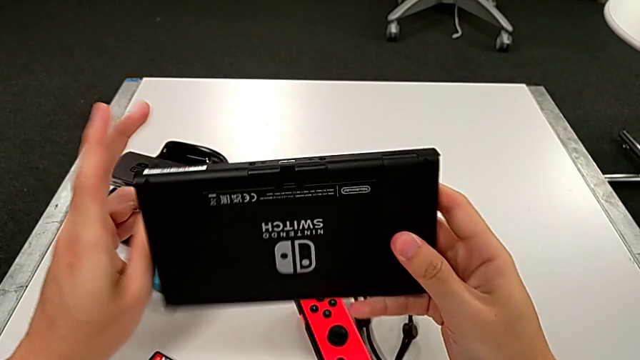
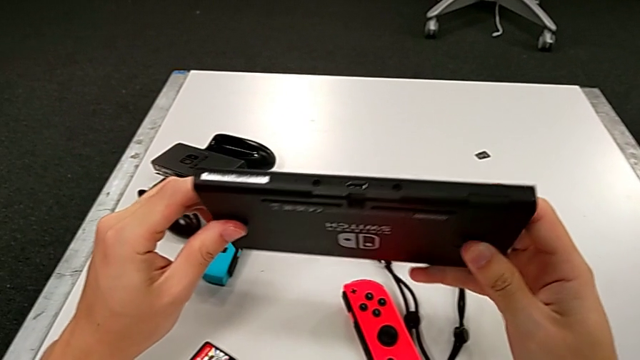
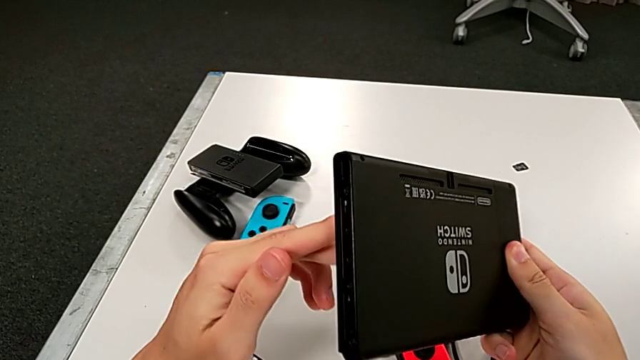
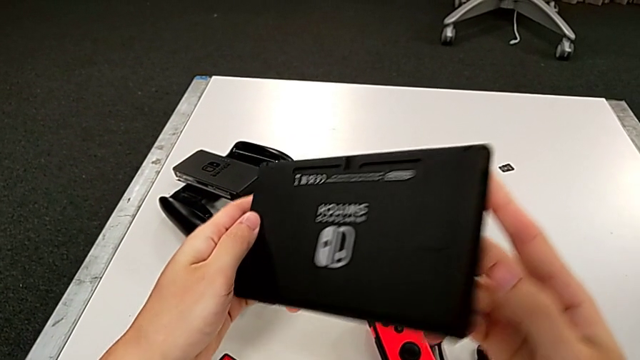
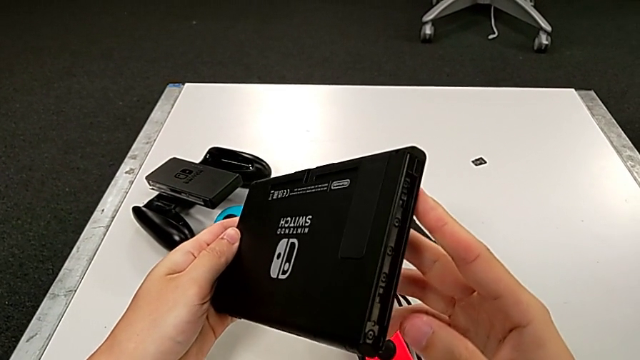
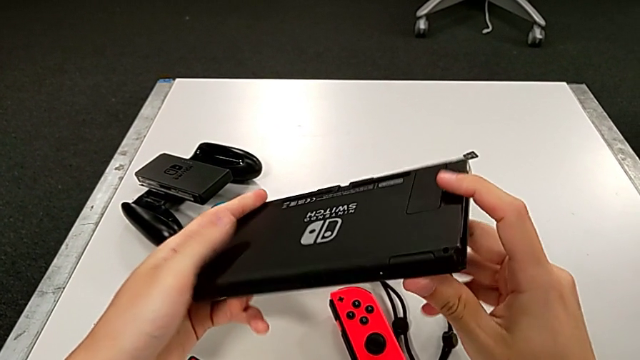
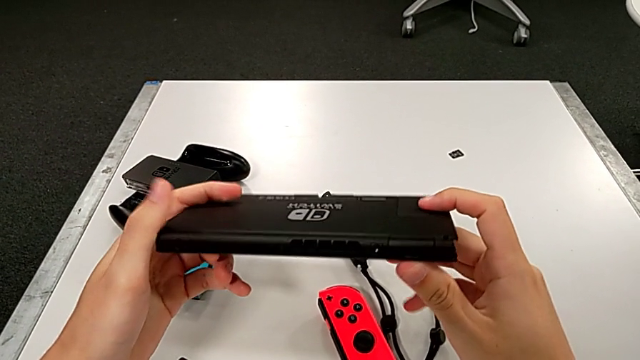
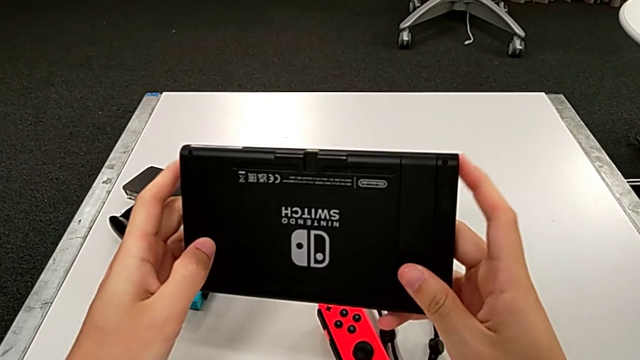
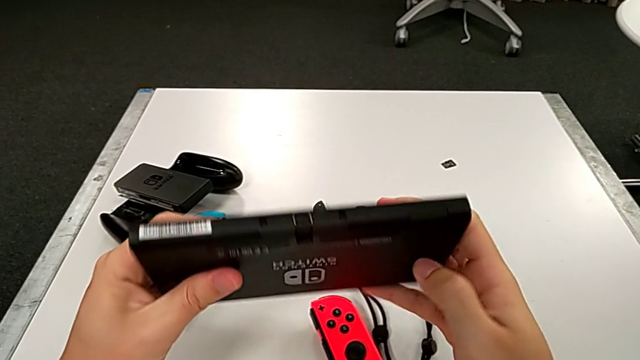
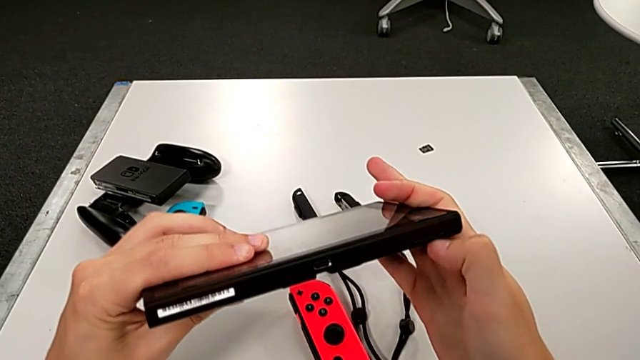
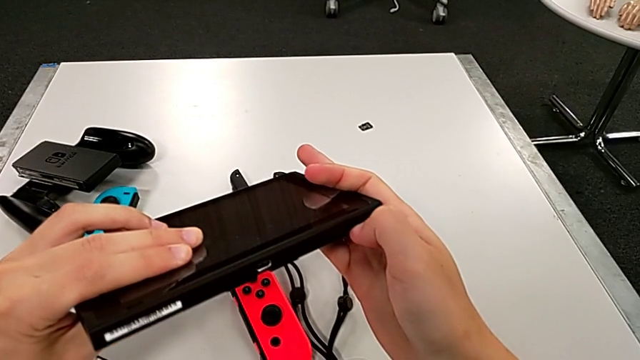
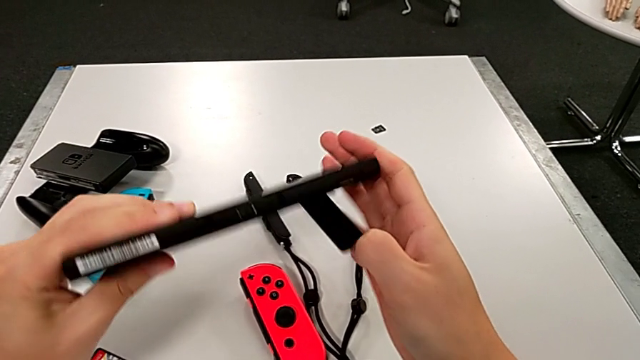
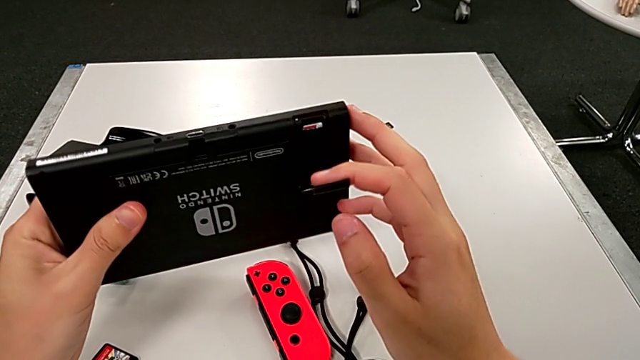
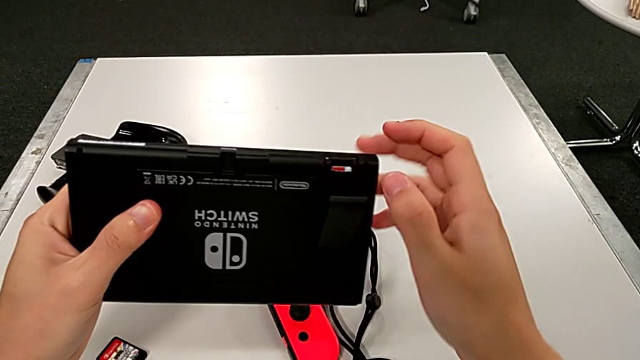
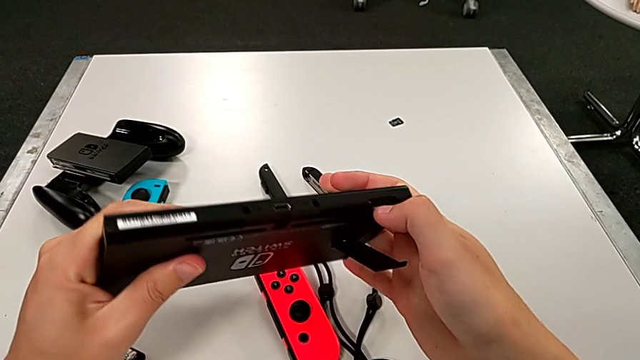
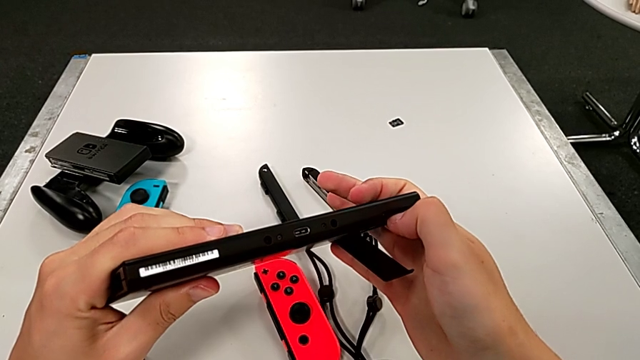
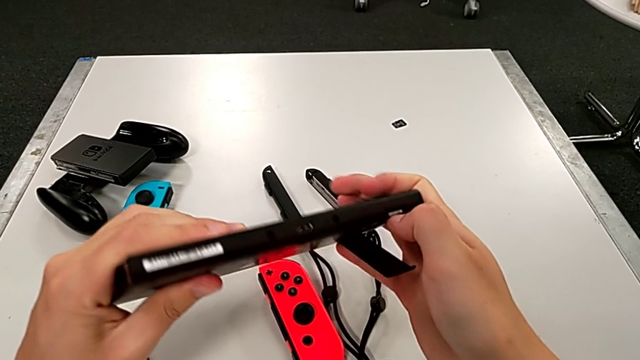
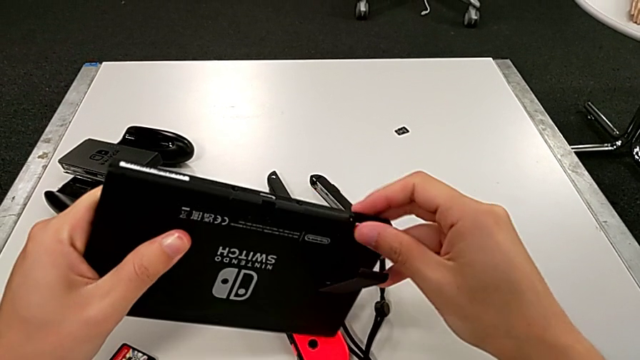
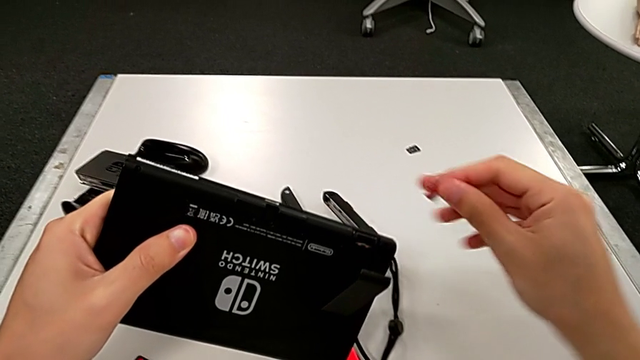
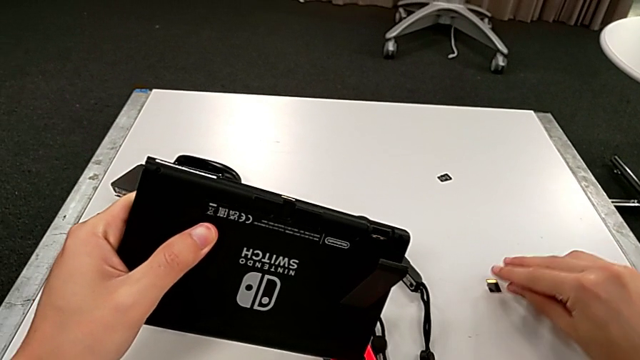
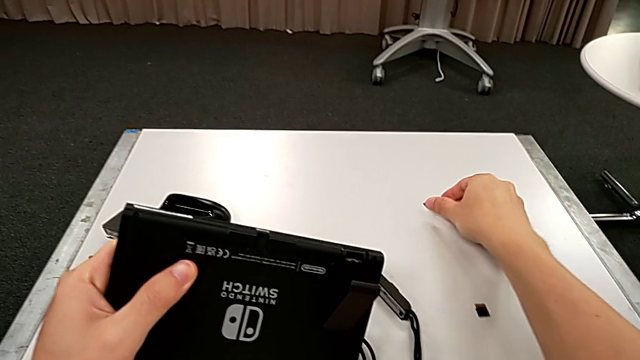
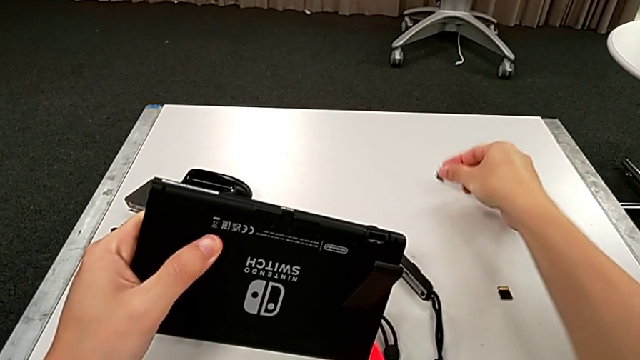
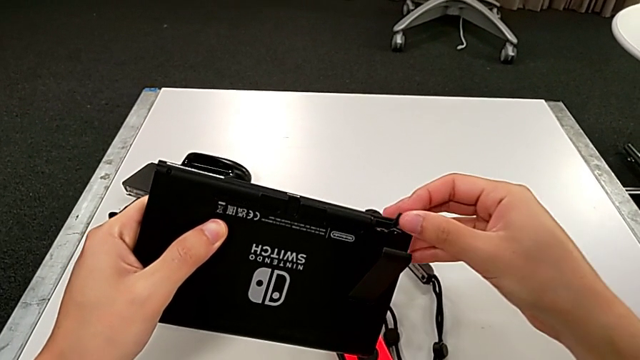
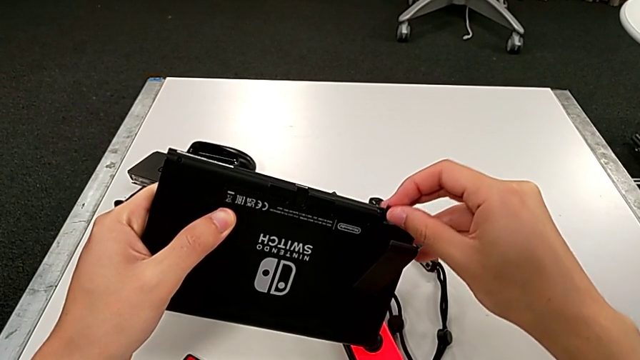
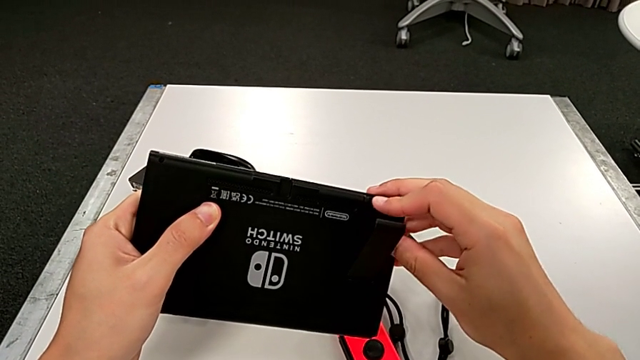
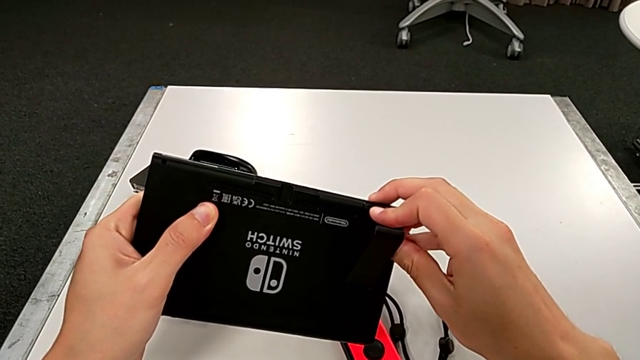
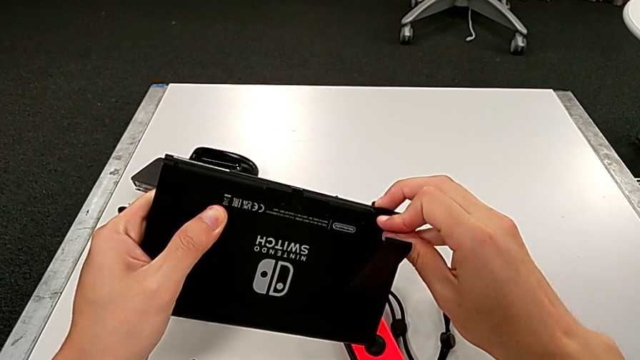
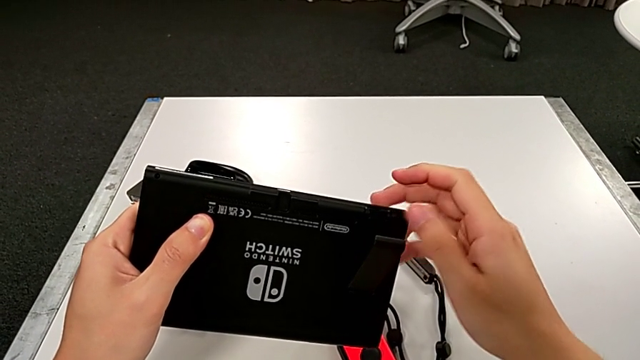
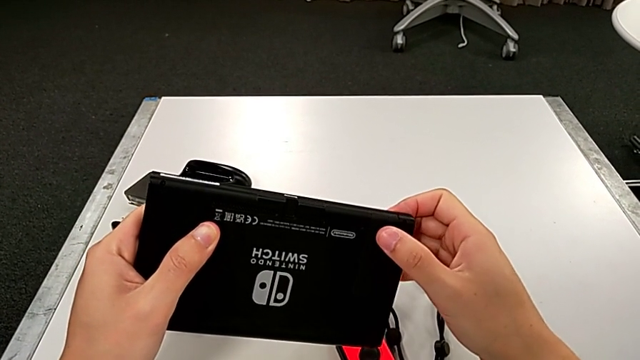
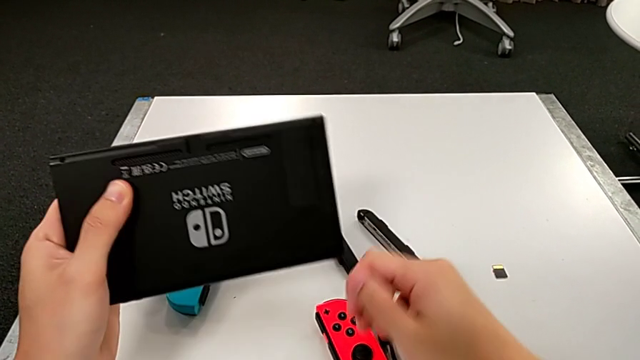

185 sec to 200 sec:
The camera wearer is exchanging an SD card. They rotate the Nintendo Switch twice, open the kickstand, press the first SD card, pull it, place it, lift the second SD card, insert it and close the kickstand.

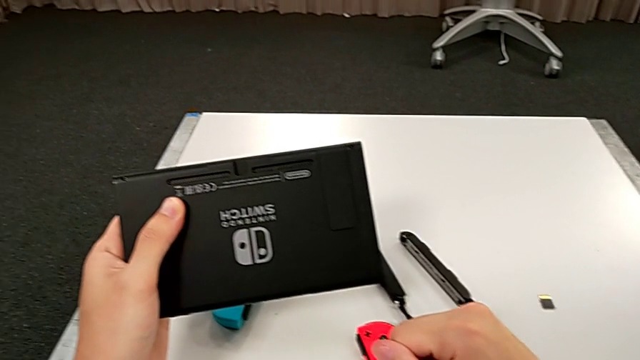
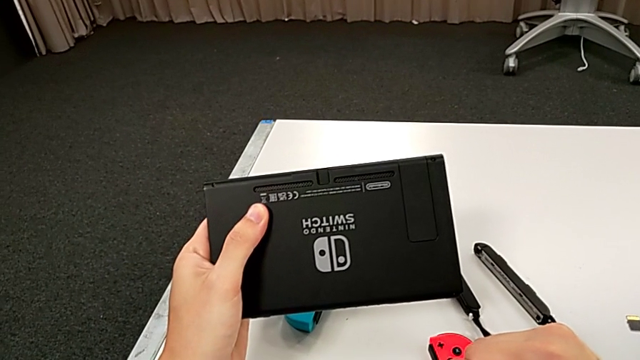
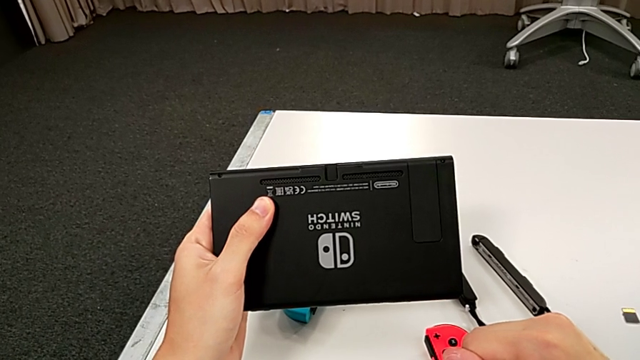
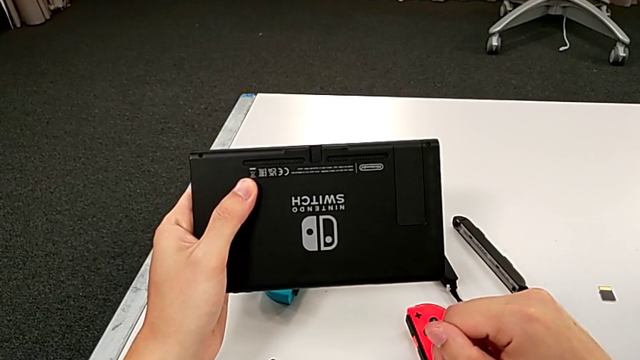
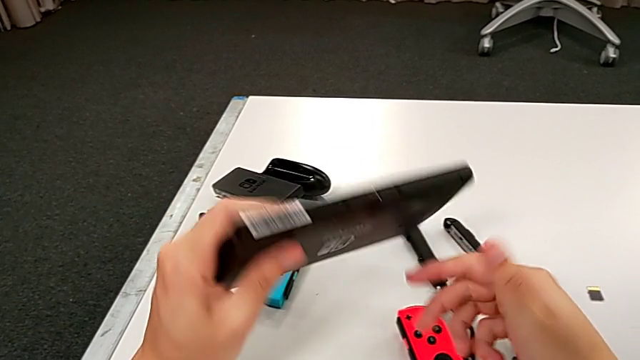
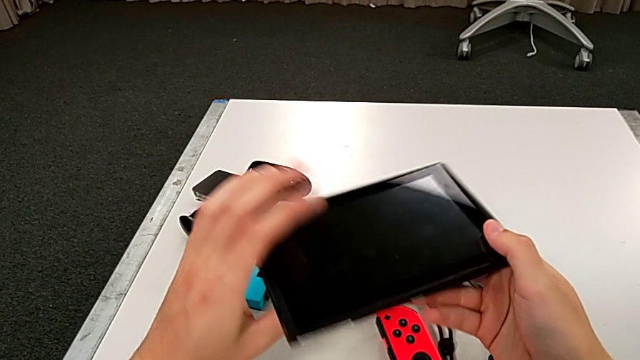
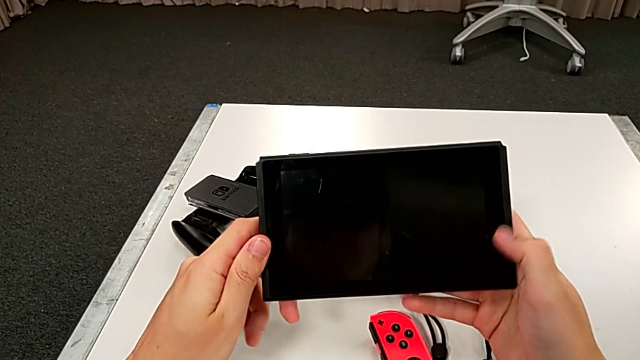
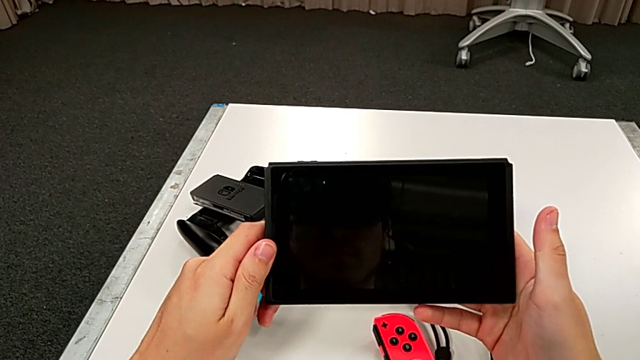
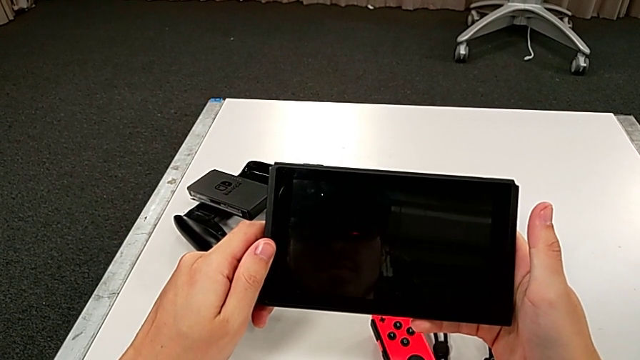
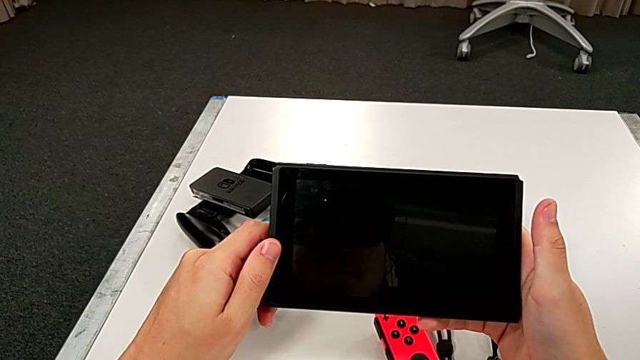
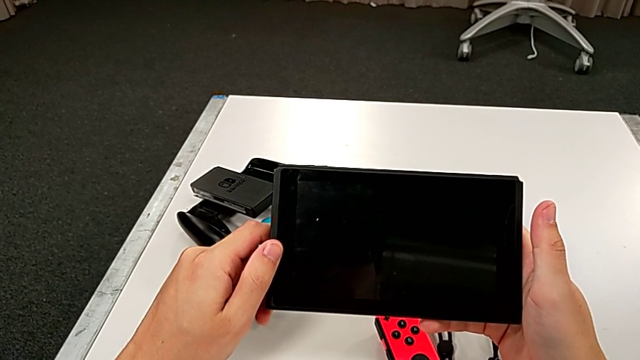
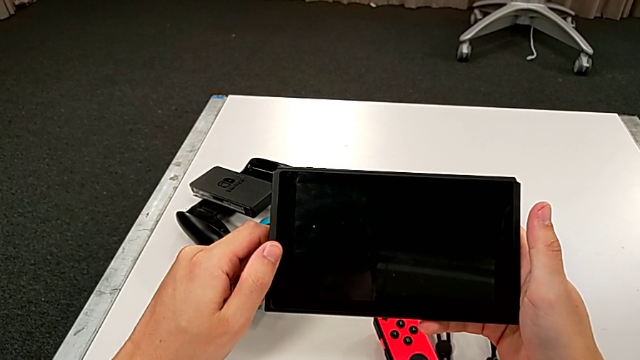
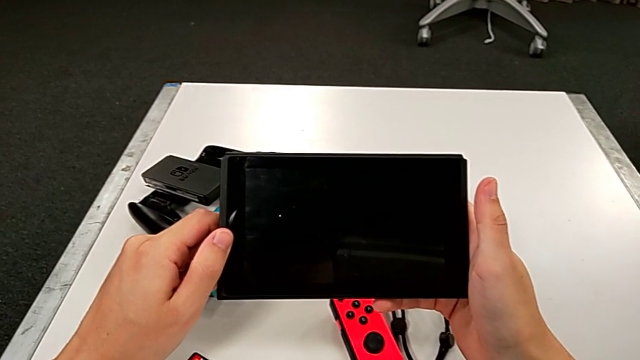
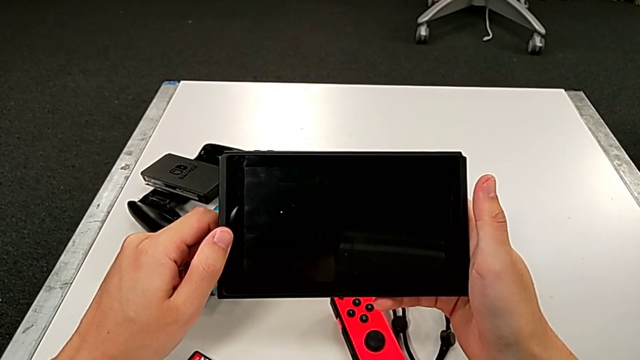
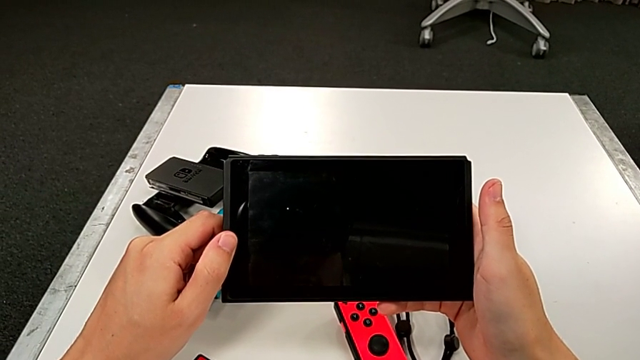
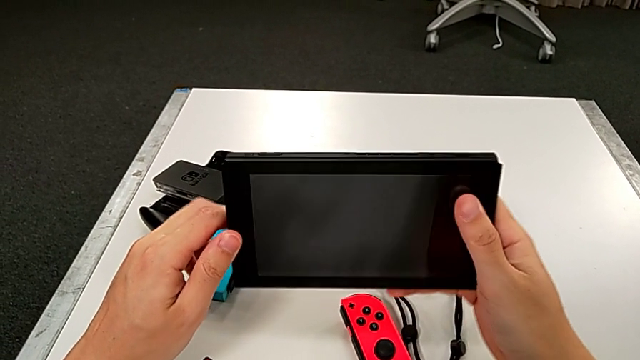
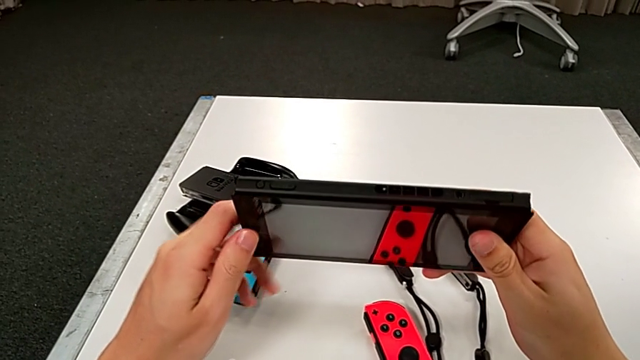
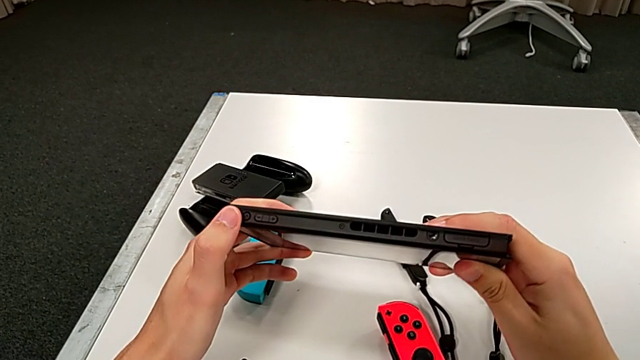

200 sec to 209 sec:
The camera wearer is turning on the pad. They inspect the Nintendo Switch, rotate it, hold it and inspect it.
